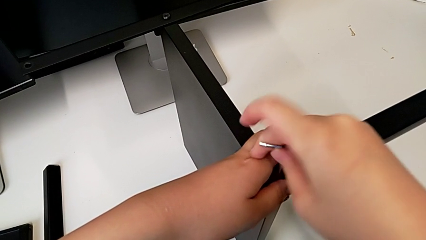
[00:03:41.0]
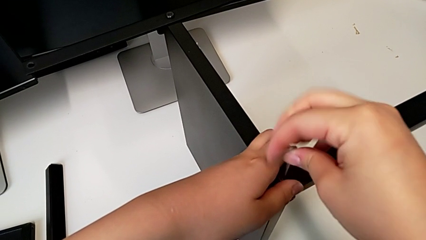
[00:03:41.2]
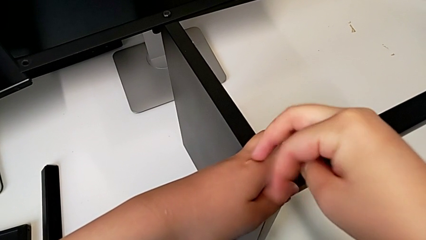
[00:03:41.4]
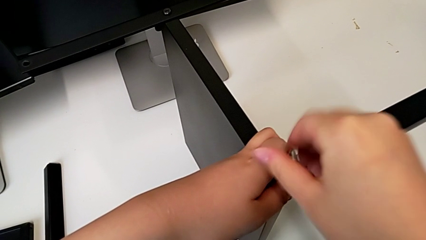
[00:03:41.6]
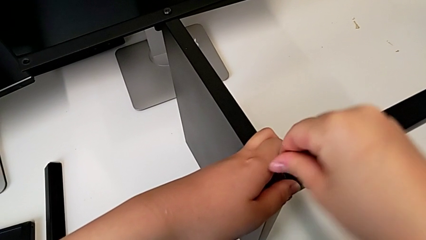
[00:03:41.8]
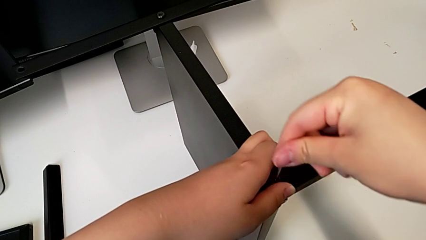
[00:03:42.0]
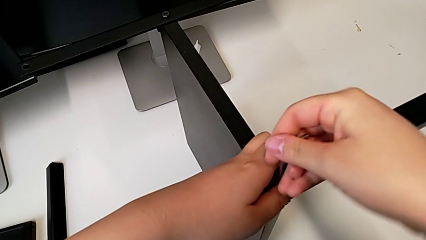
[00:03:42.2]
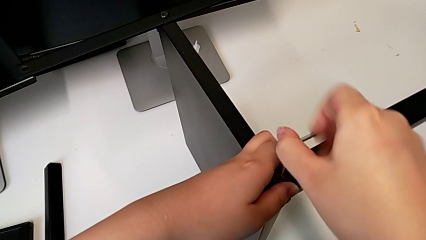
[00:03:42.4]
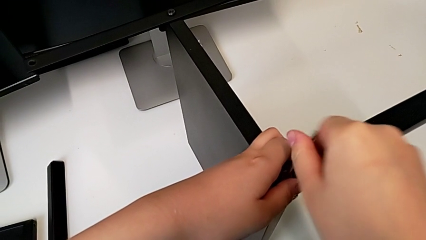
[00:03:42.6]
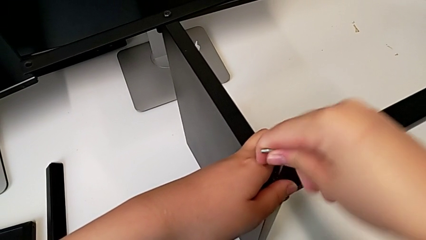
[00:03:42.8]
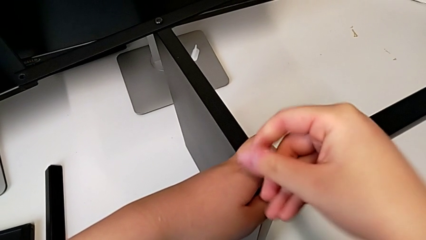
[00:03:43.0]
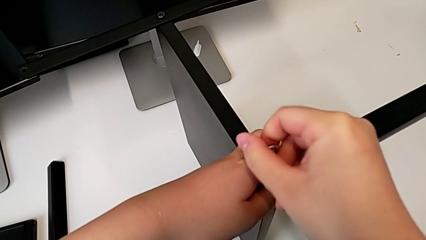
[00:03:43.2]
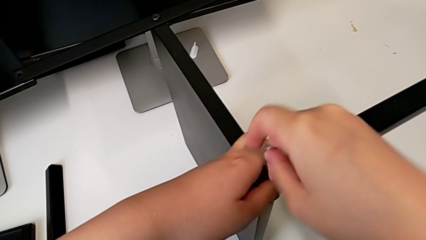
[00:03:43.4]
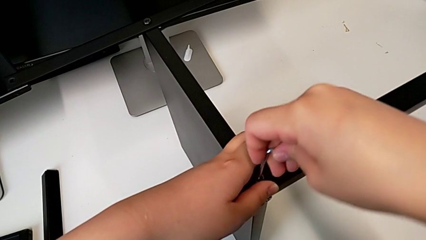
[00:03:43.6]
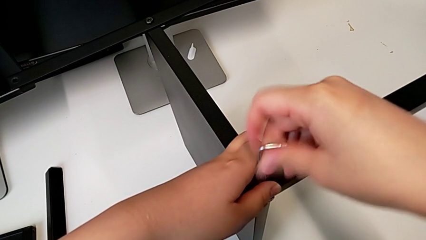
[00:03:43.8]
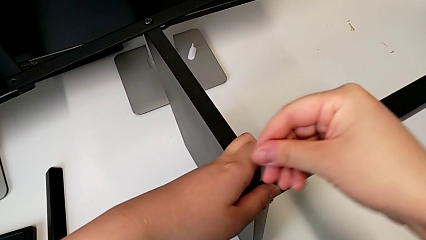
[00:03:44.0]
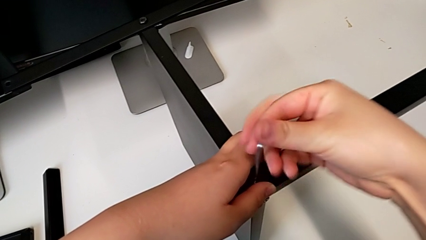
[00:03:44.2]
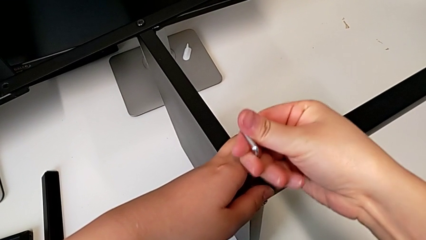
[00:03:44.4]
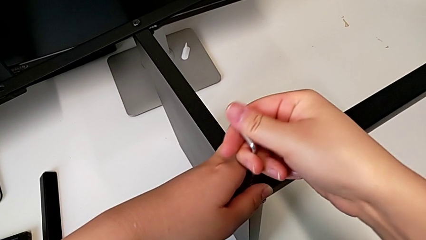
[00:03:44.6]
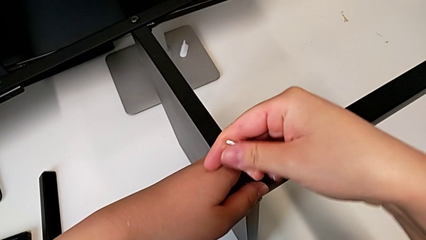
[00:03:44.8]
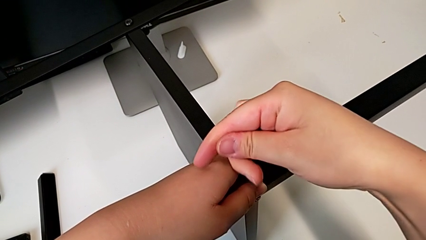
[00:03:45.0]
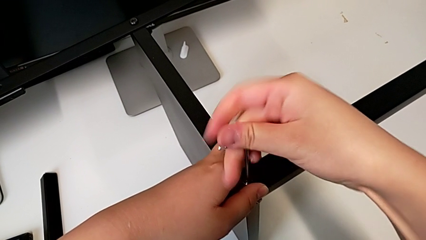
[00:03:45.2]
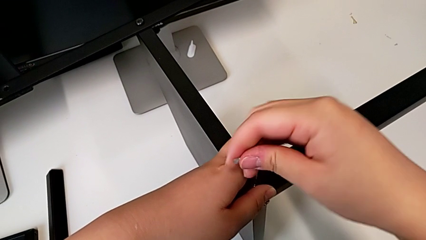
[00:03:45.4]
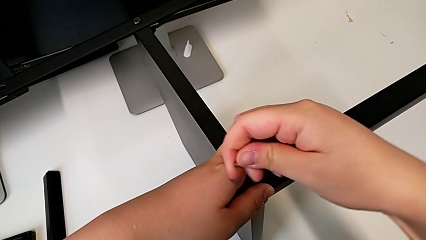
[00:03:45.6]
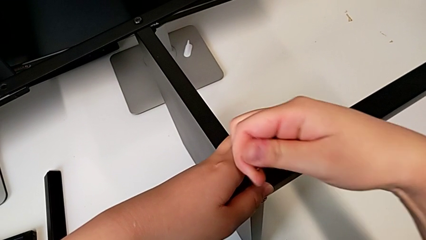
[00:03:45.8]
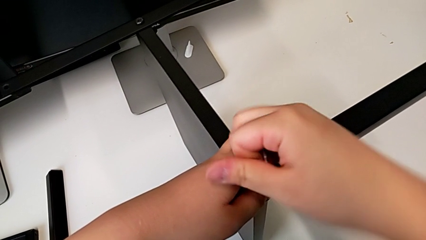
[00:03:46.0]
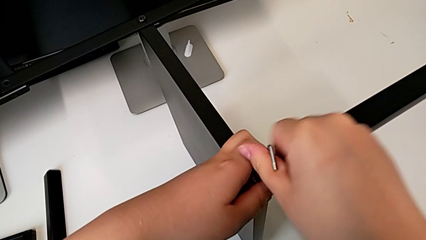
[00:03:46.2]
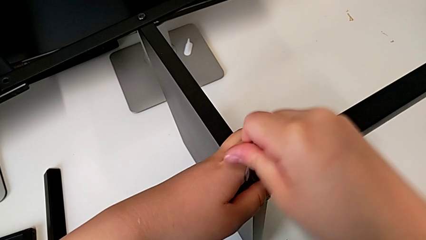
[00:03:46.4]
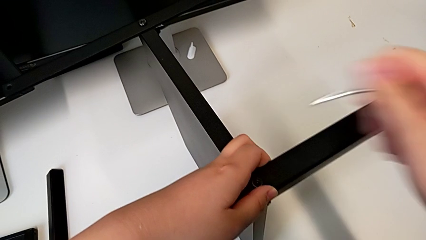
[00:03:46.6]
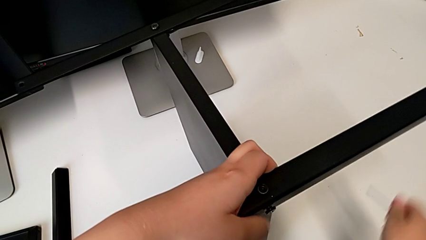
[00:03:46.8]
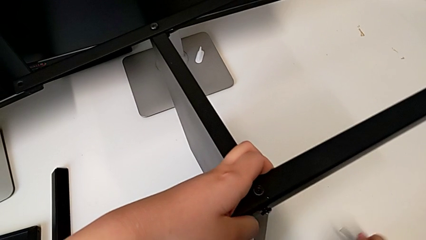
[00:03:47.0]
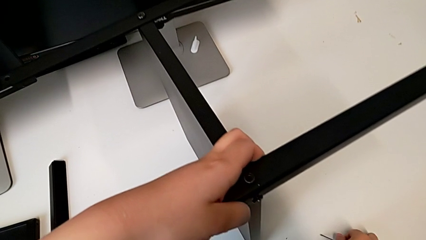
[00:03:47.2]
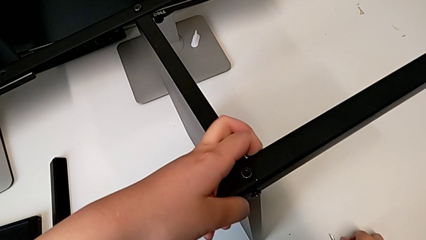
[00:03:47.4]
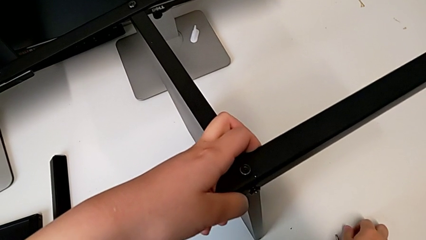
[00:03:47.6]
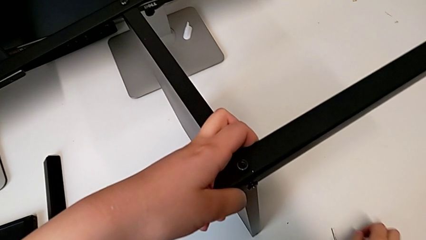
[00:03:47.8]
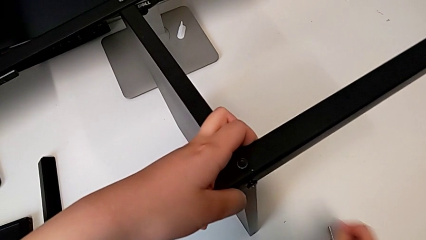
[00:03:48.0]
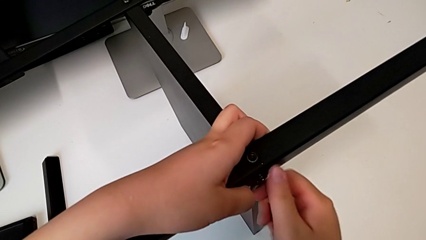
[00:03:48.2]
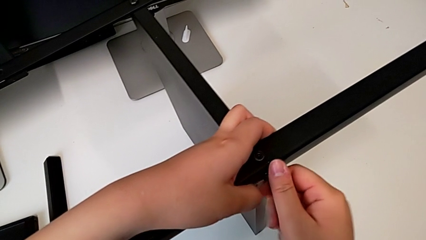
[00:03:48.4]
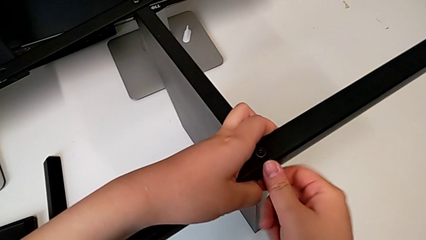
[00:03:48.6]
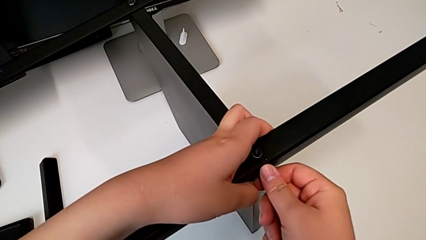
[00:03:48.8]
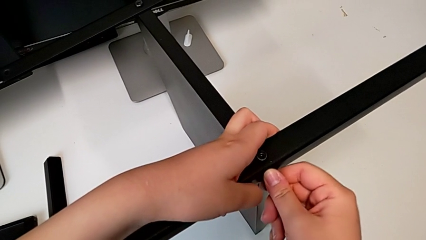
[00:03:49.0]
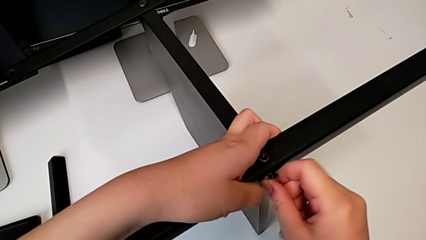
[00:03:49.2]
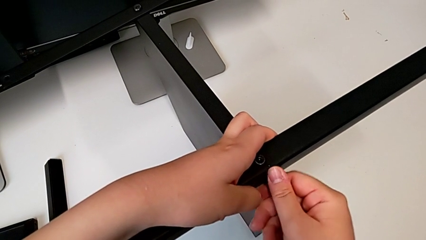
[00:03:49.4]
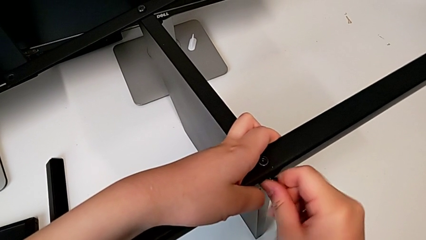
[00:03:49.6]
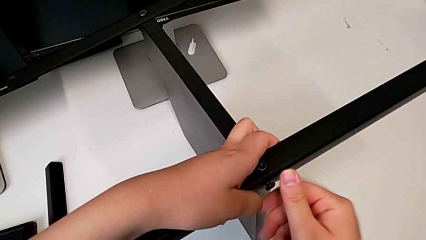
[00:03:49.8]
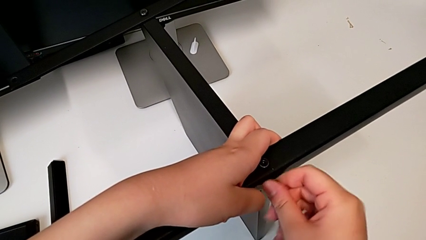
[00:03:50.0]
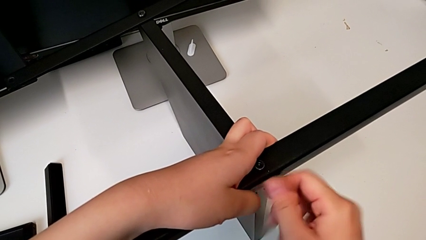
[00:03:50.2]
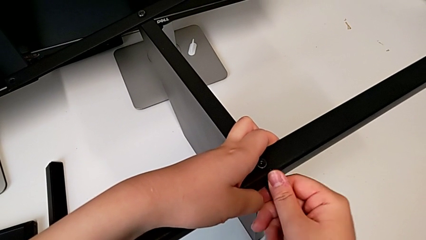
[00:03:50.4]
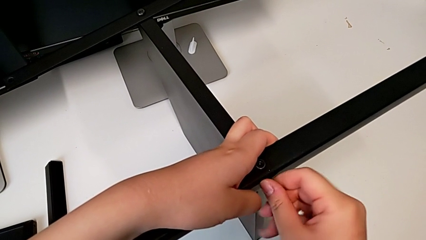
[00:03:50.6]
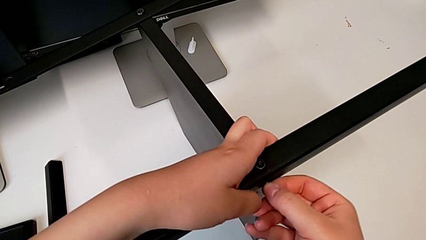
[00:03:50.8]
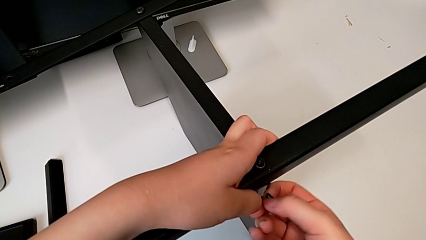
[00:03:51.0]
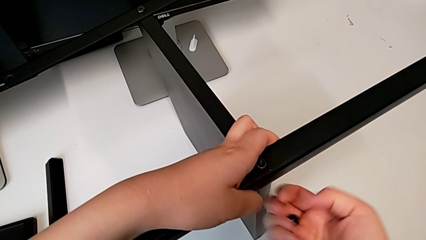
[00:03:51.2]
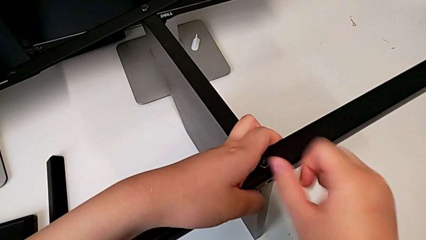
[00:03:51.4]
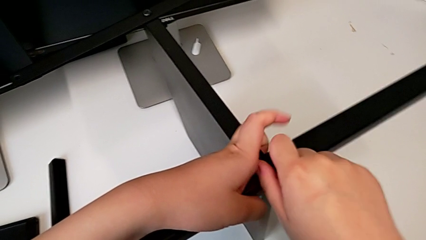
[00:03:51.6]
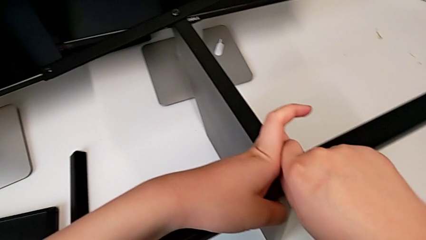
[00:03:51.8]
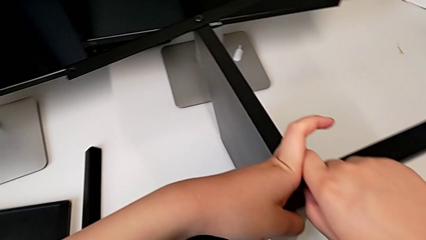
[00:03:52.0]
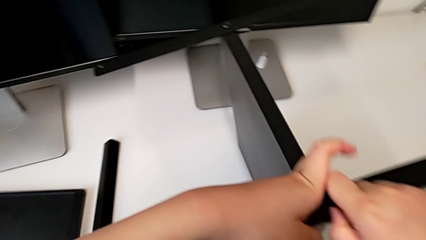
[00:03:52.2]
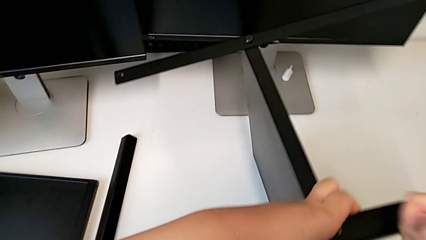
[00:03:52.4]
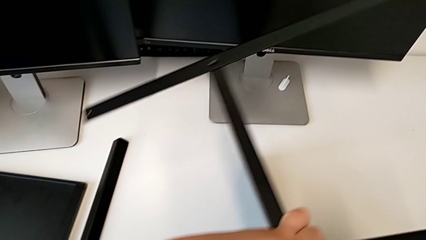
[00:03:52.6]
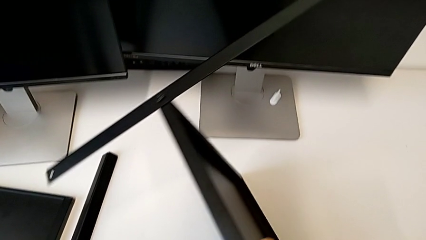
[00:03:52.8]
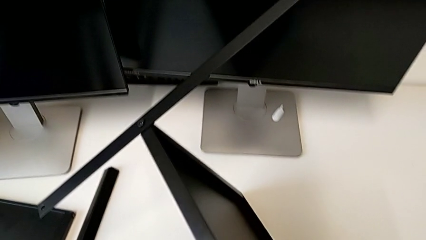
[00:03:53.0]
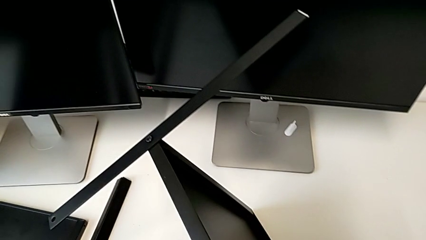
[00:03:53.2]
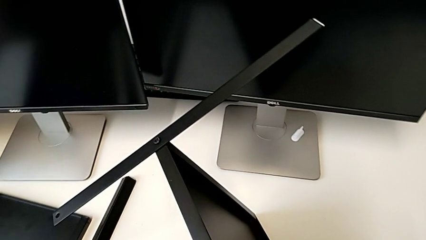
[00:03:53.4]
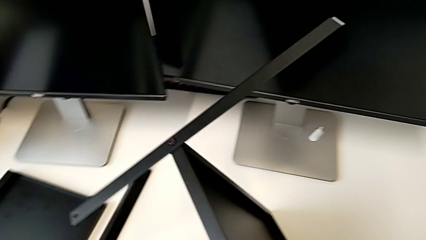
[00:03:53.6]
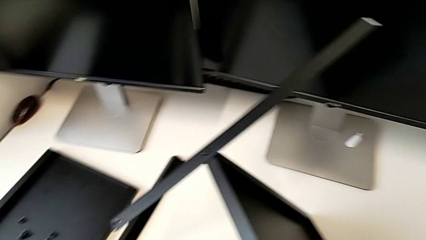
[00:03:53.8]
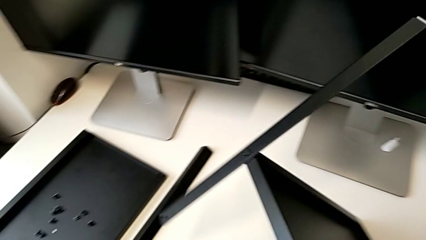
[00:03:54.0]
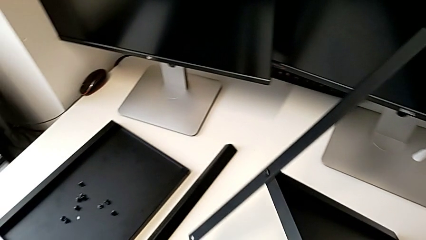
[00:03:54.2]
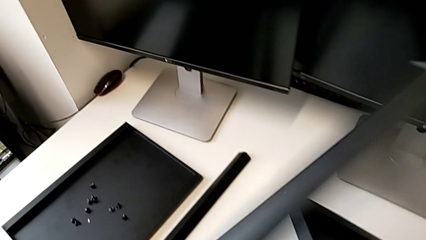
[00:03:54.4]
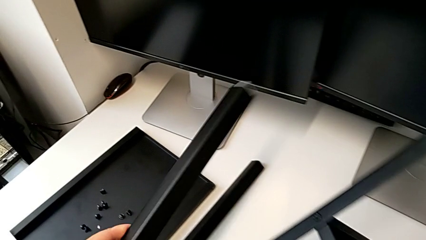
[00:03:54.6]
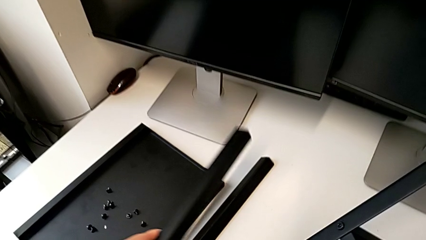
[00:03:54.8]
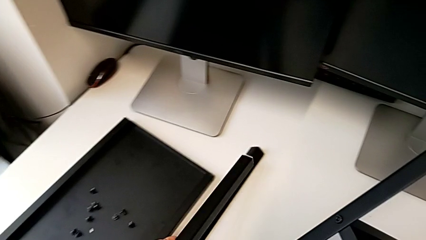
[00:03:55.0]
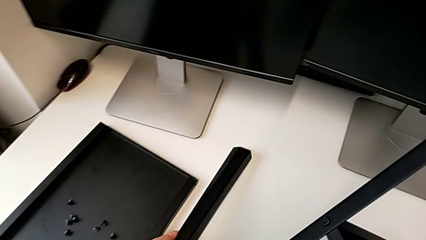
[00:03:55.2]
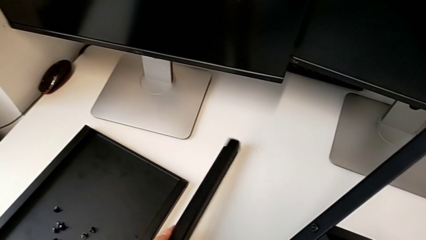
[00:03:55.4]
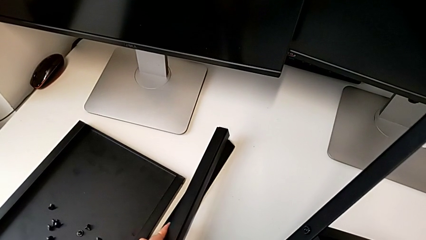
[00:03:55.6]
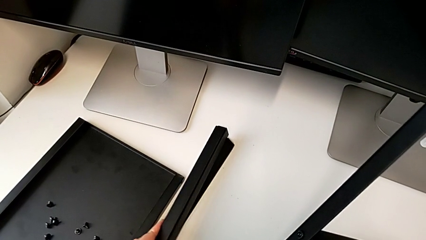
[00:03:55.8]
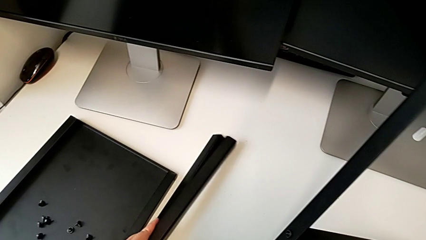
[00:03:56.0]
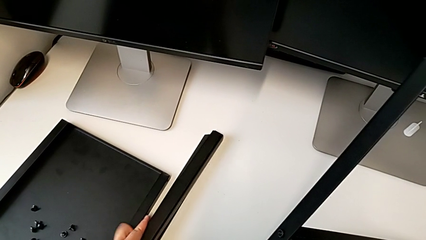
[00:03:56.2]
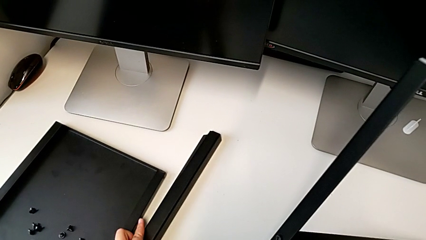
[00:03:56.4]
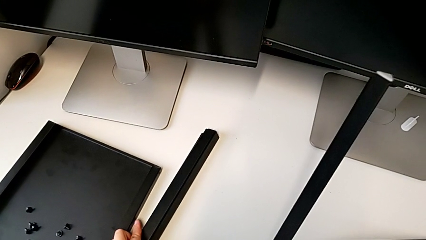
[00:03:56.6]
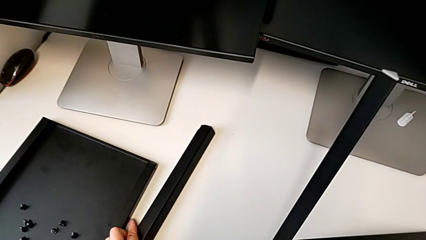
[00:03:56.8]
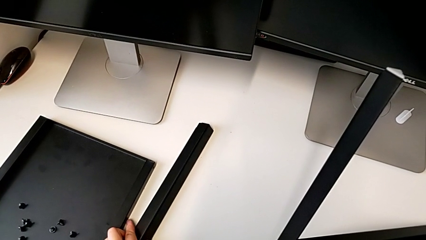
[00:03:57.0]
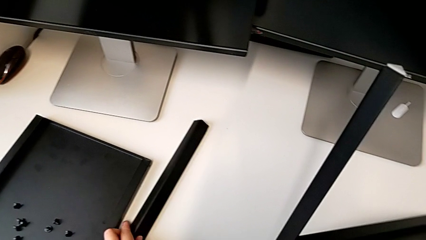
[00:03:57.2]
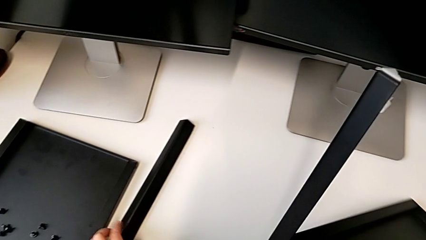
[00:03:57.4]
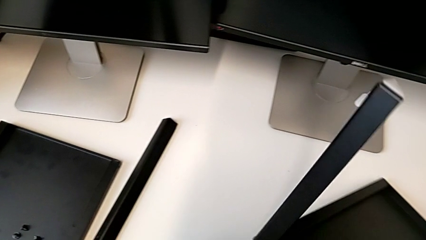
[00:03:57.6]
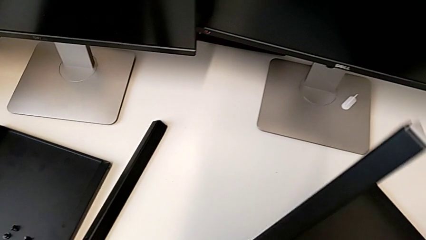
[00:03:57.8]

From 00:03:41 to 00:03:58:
The camera wearer is disassembling the third leg of the furniture. They keep unscrewing the hex socket head, withdraw the Allen wrench, place it, unscrew the hex socket head, disassemble it with the right hand, disassemble it, rotate the nightstand and place the leg.
